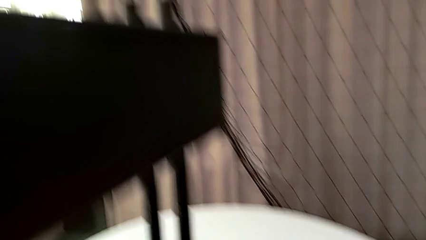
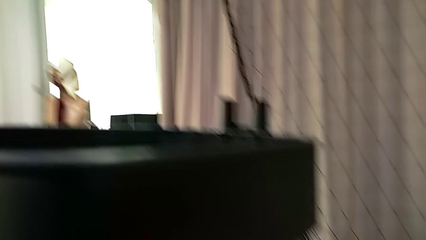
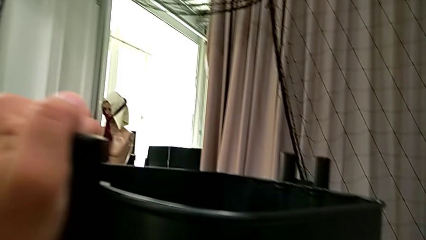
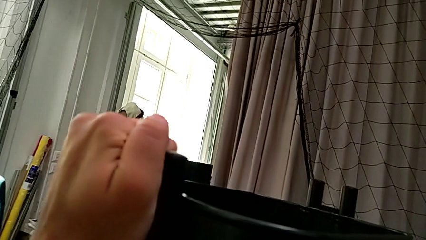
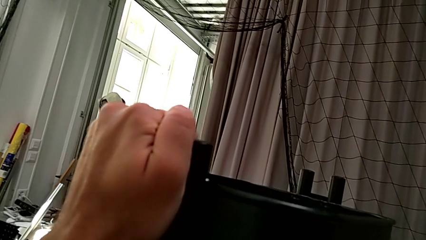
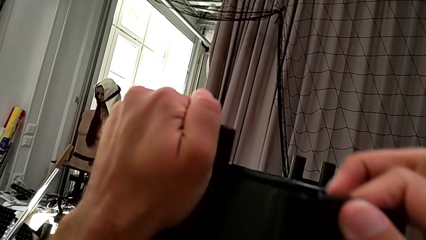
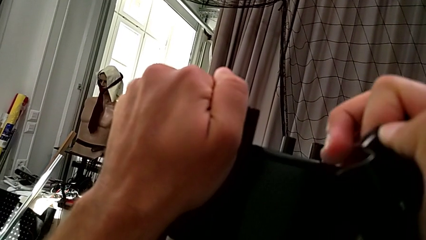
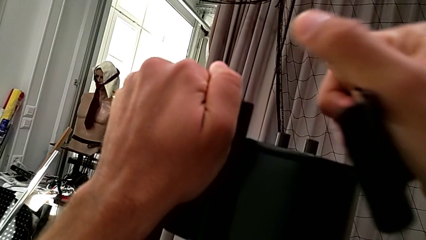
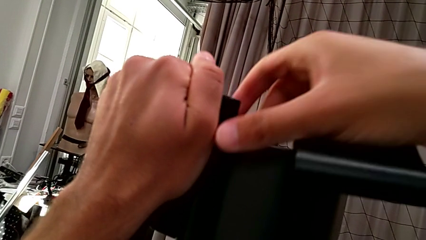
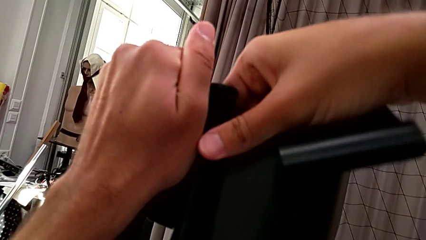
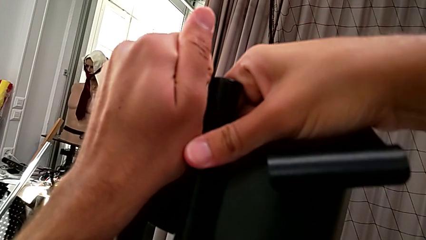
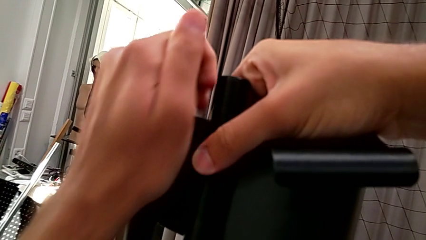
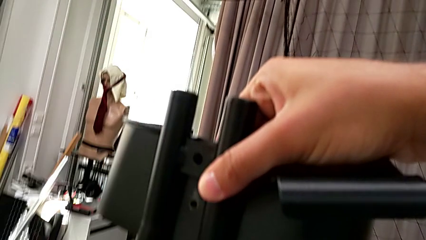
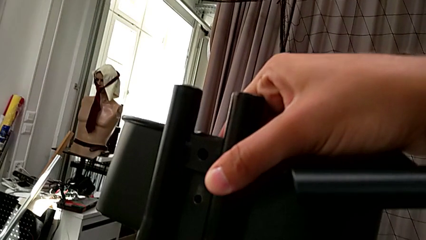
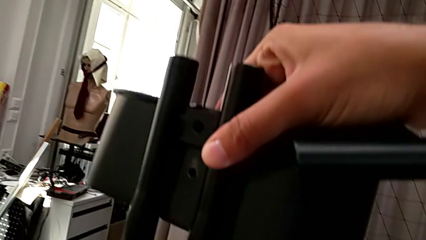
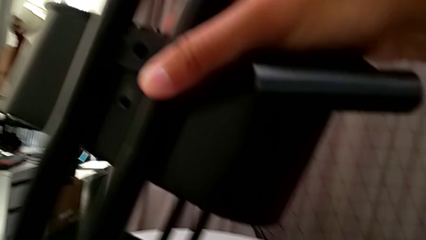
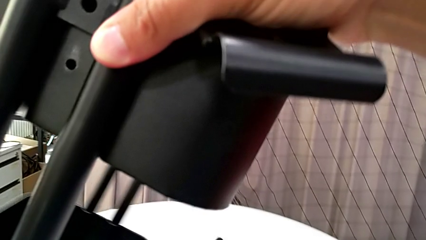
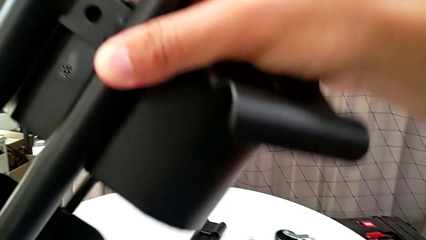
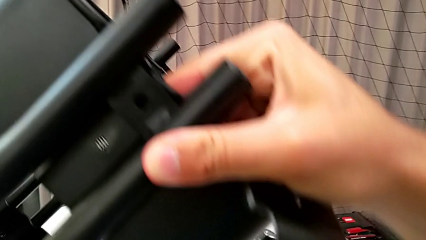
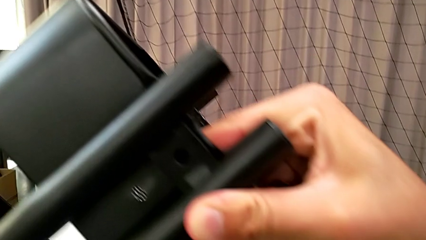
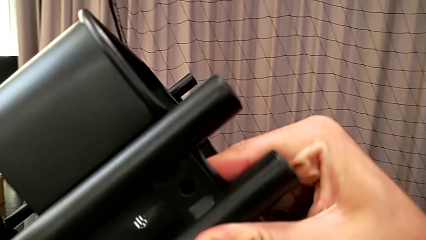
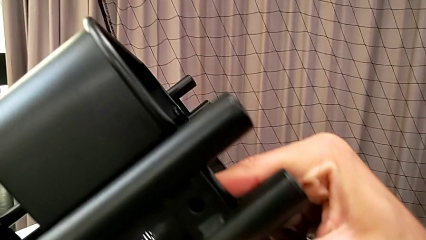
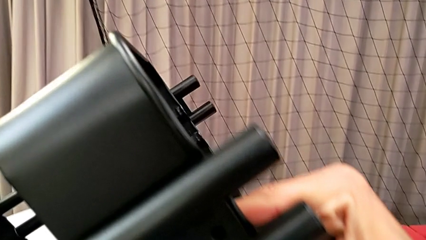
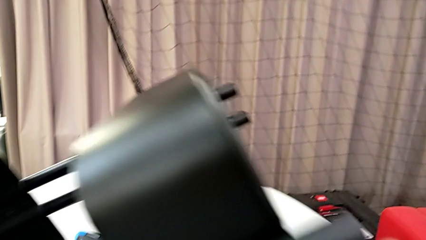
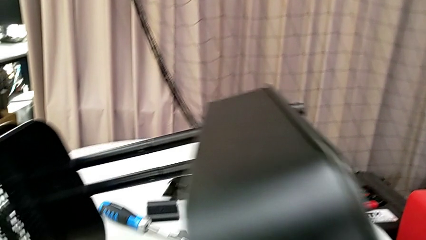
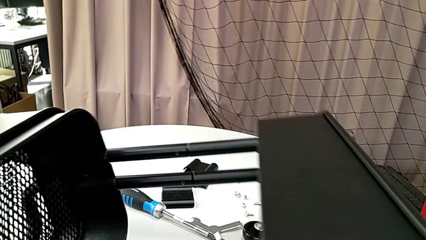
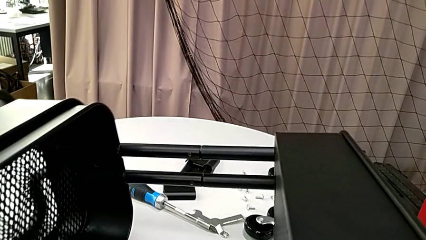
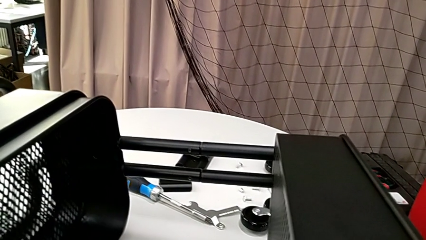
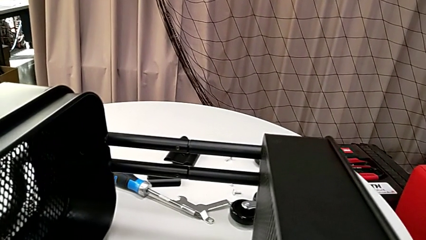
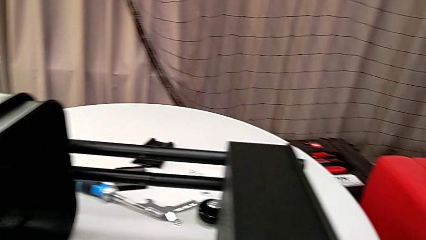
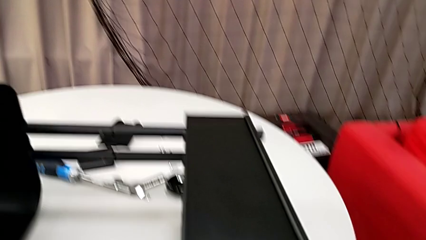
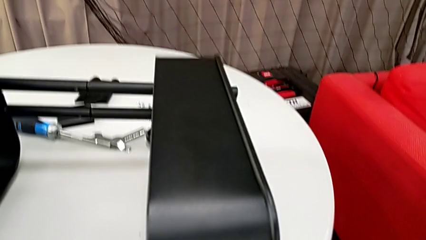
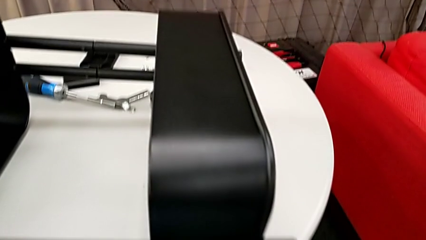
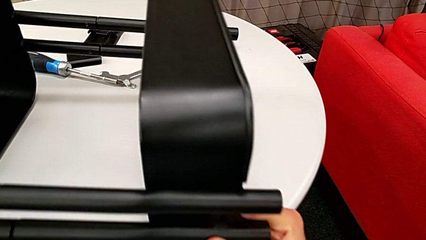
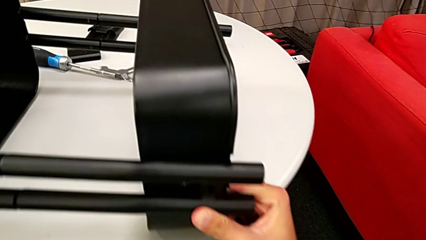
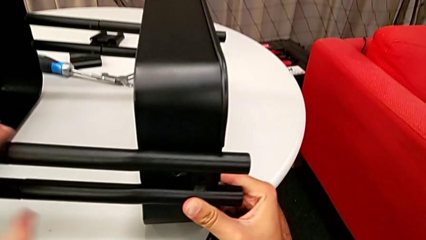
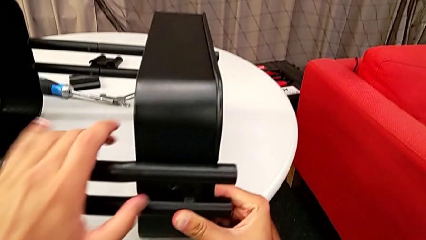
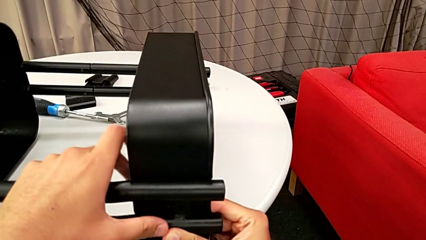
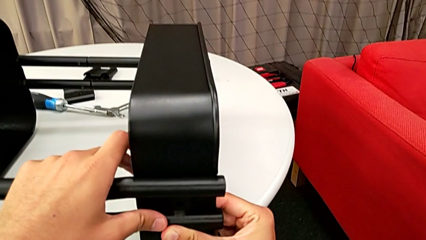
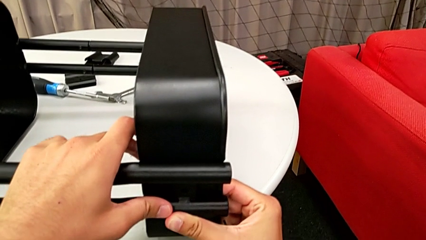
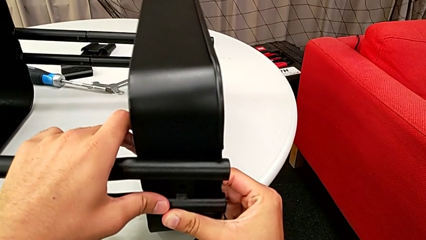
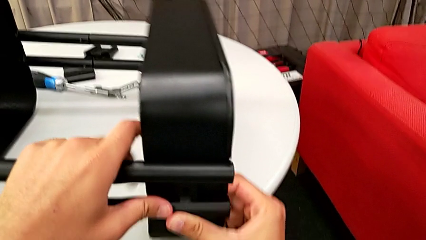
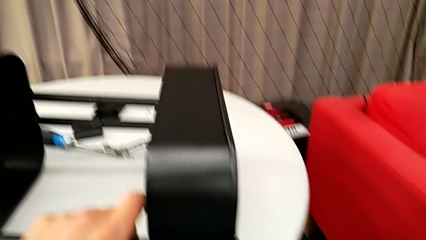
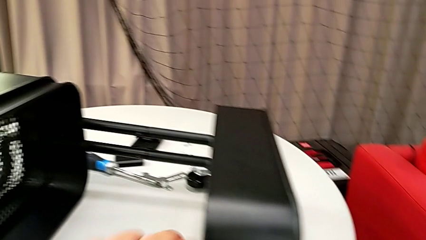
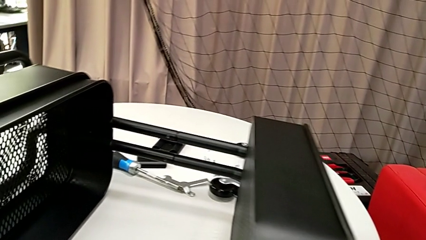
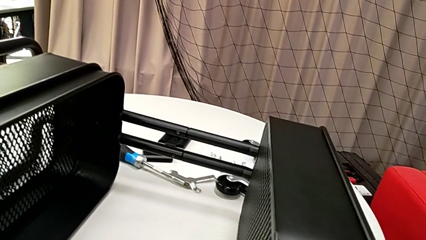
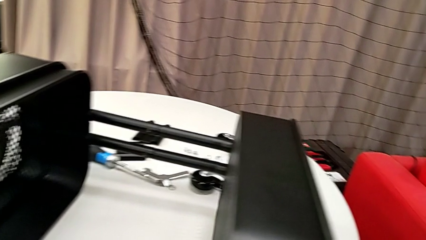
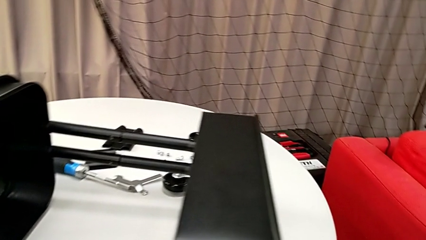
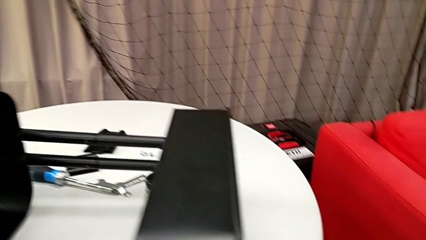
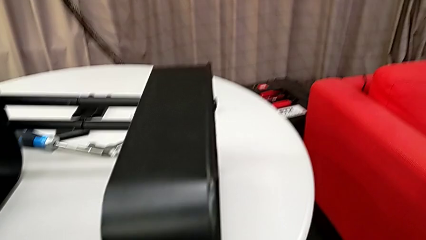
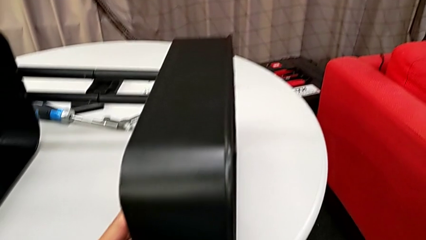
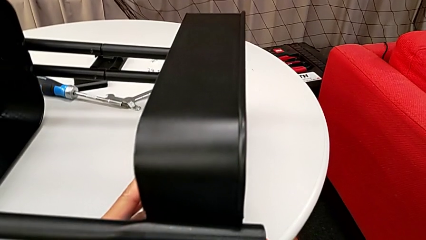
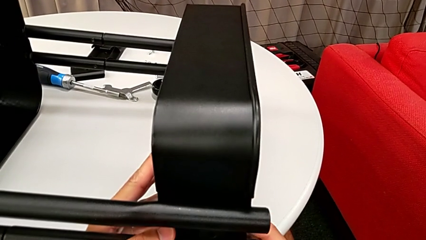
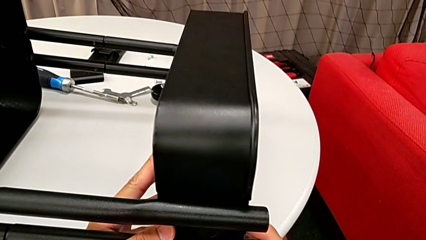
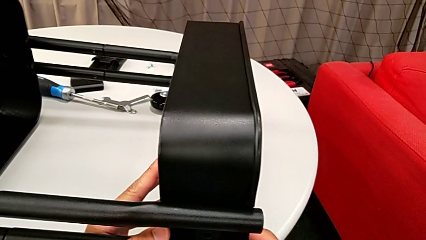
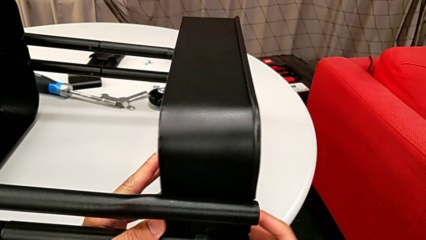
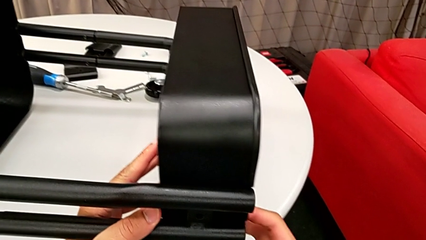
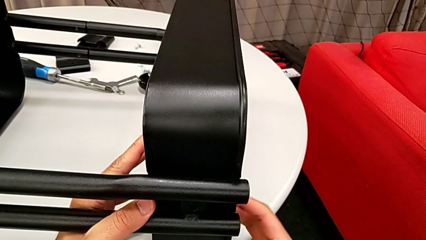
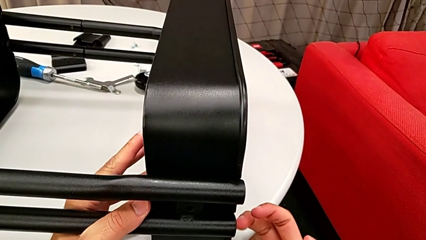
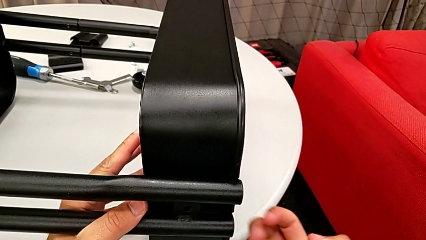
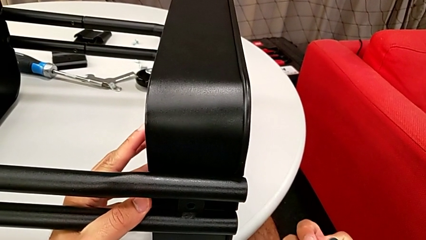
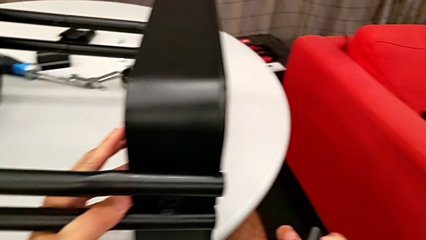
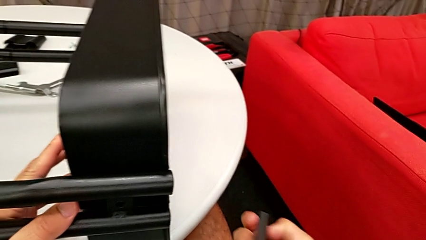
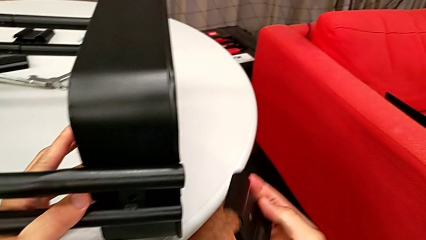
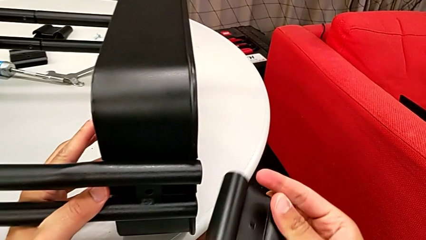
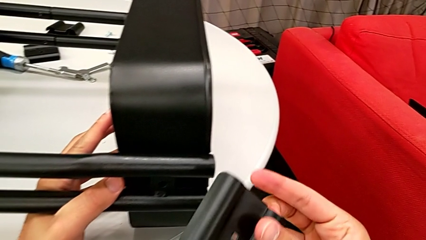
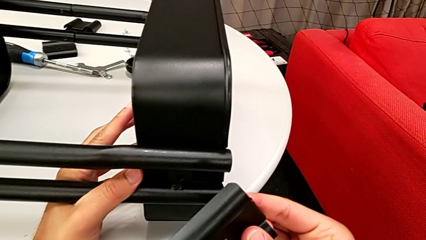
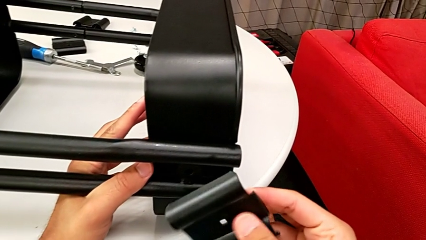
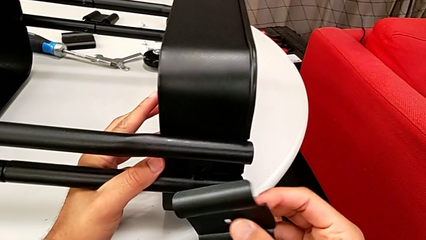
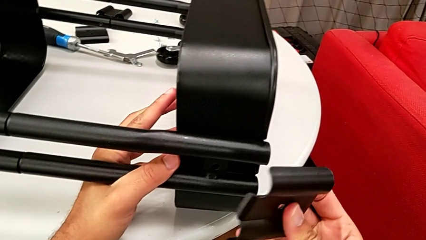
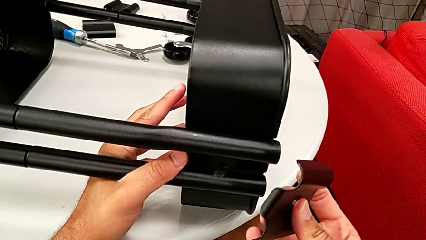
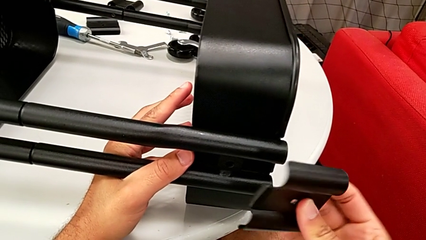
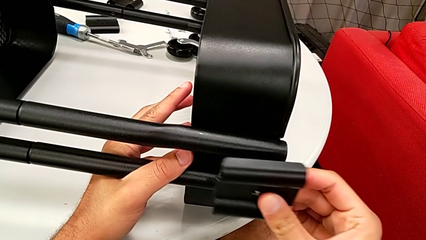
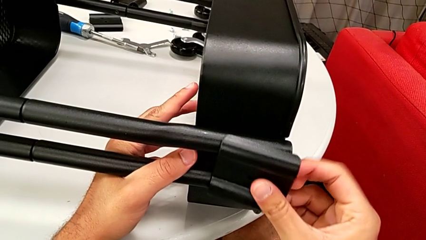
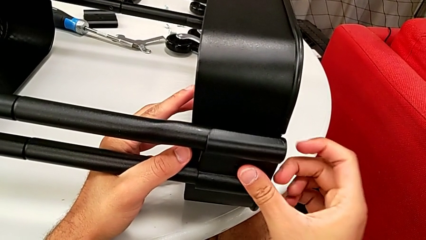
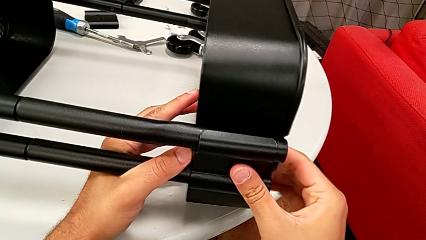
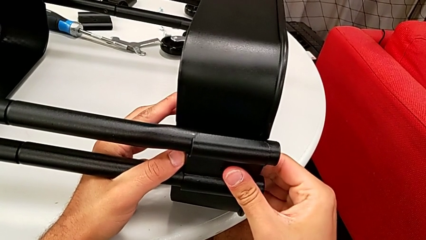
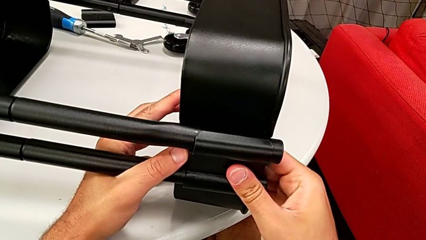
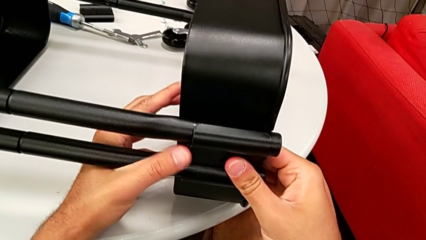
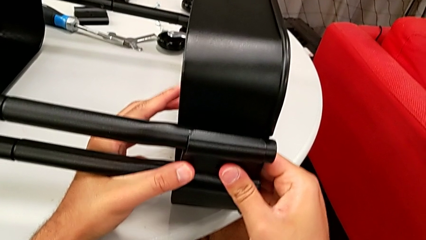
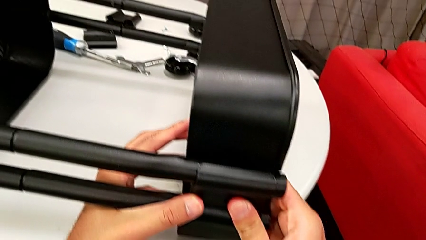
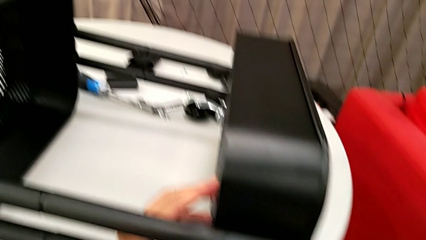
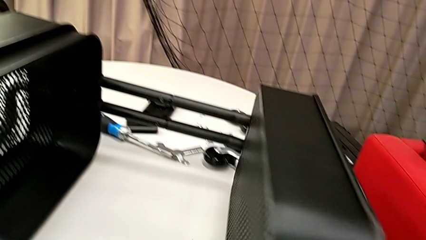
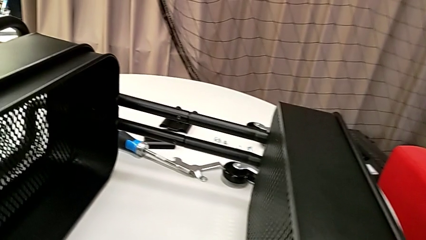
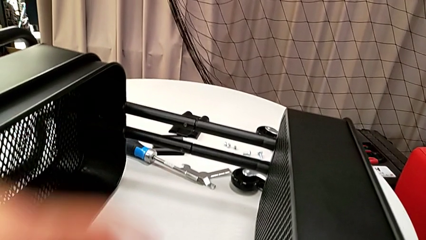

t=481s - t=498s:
The camera wearer is assembling the top grid tray. They flip the utility cart, align the grid tray, inspect the bracket and place it.
